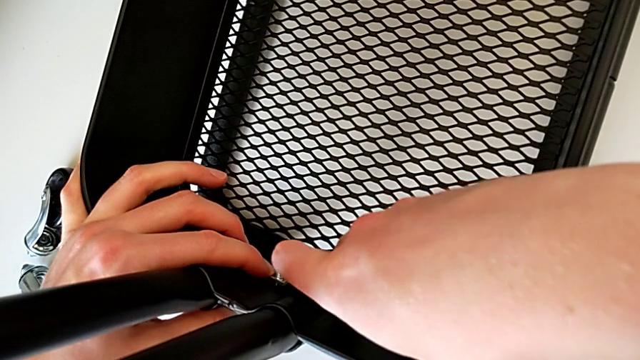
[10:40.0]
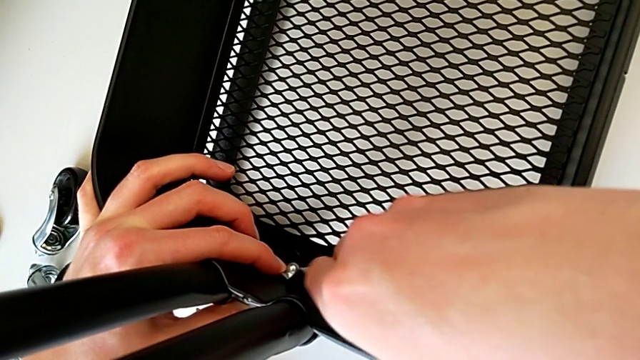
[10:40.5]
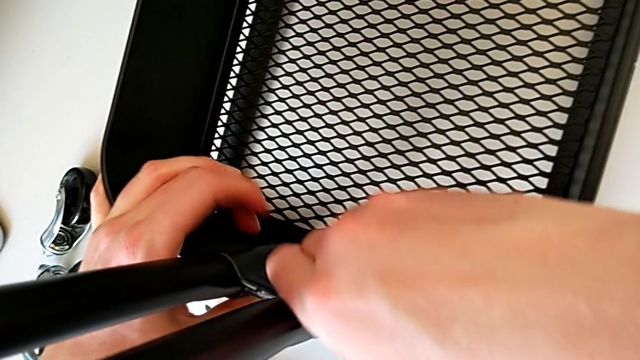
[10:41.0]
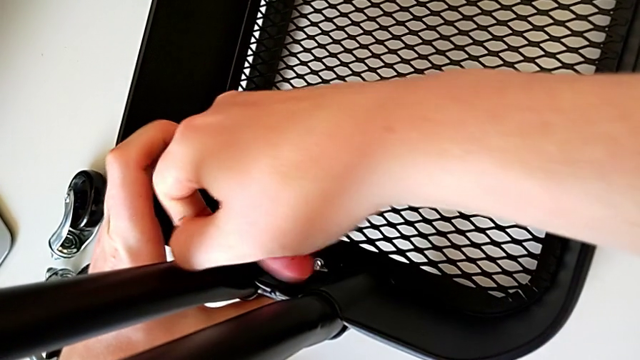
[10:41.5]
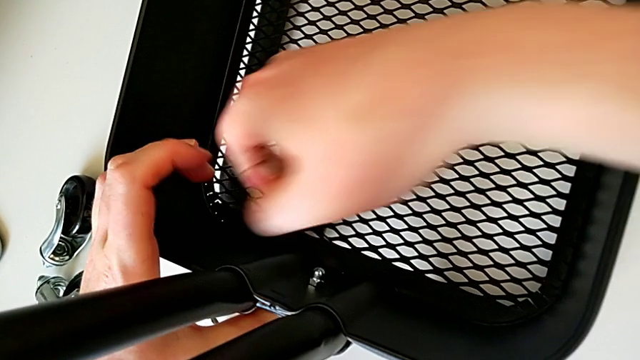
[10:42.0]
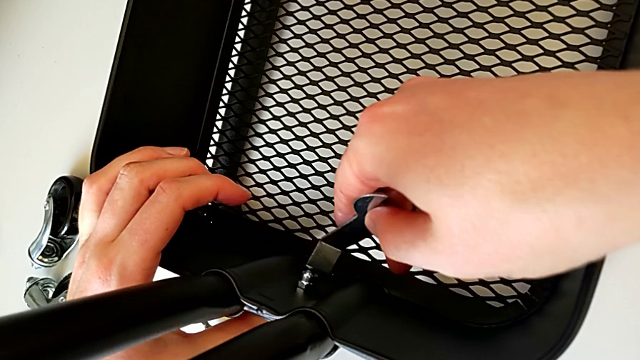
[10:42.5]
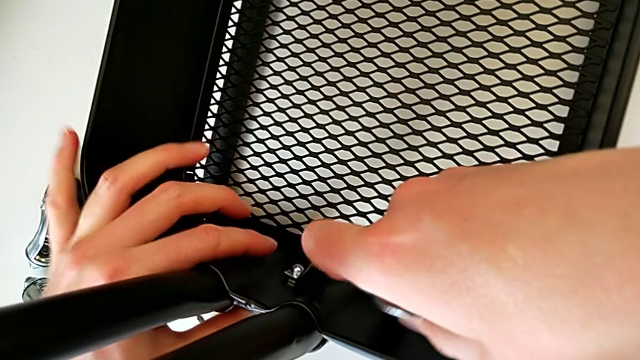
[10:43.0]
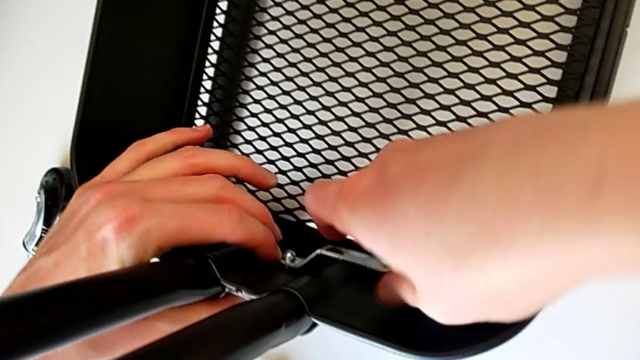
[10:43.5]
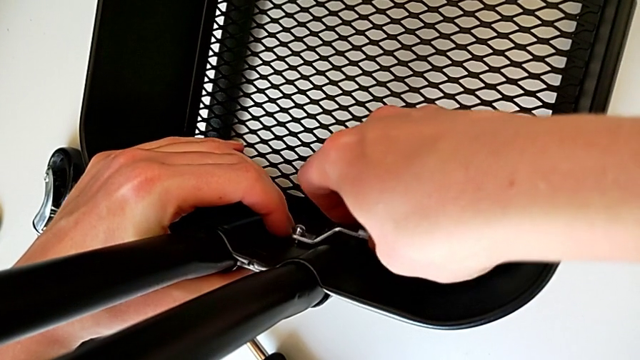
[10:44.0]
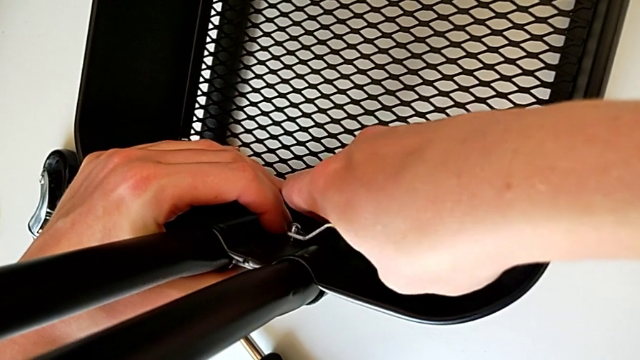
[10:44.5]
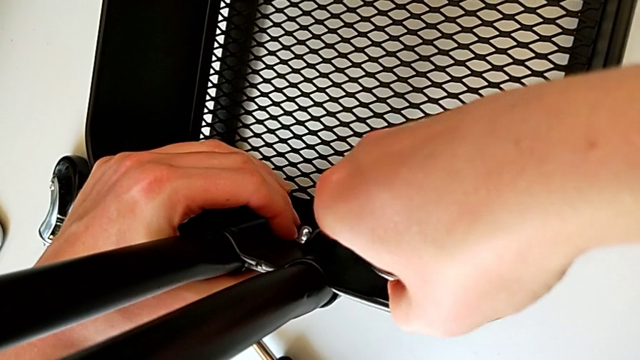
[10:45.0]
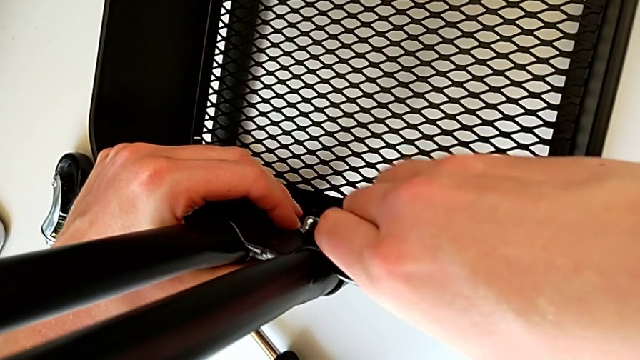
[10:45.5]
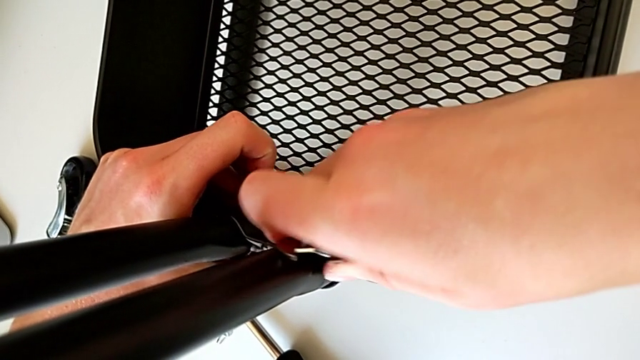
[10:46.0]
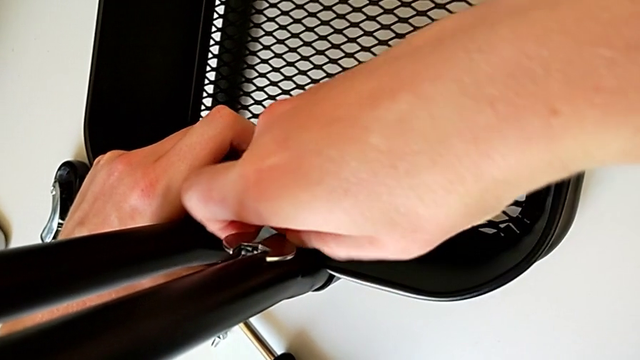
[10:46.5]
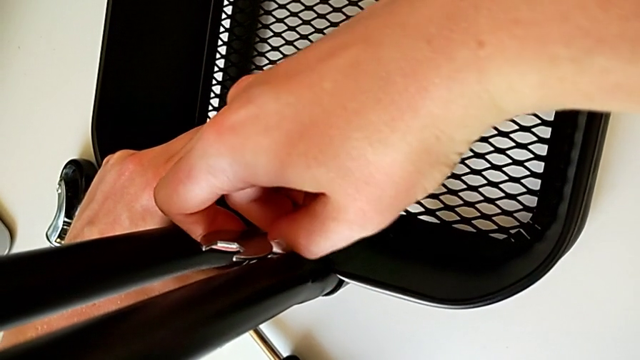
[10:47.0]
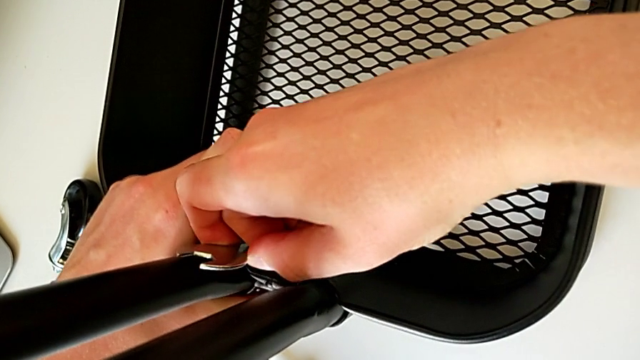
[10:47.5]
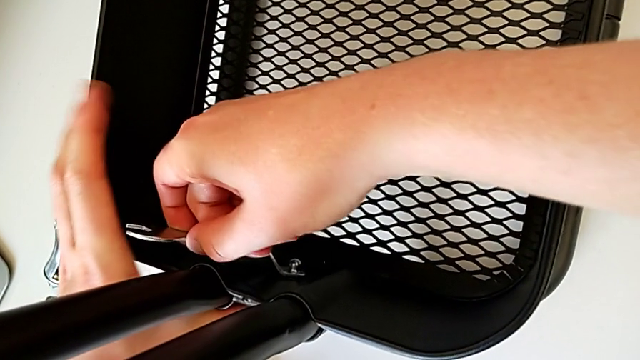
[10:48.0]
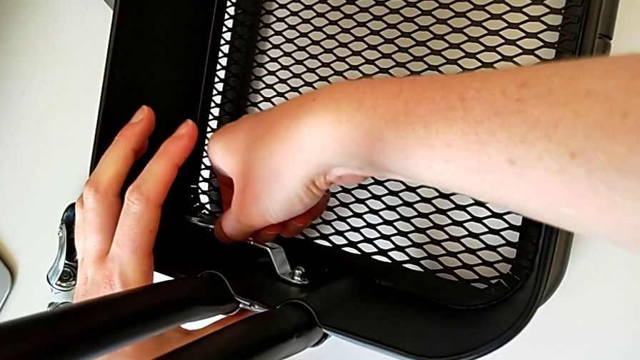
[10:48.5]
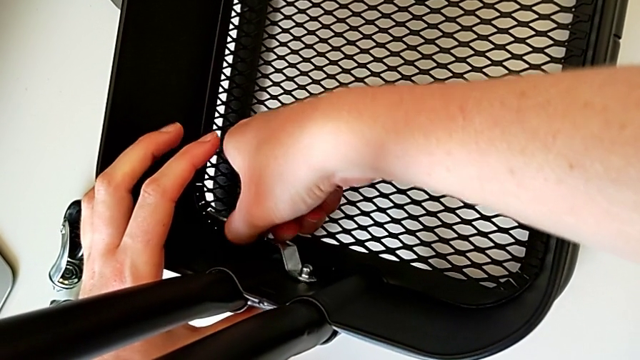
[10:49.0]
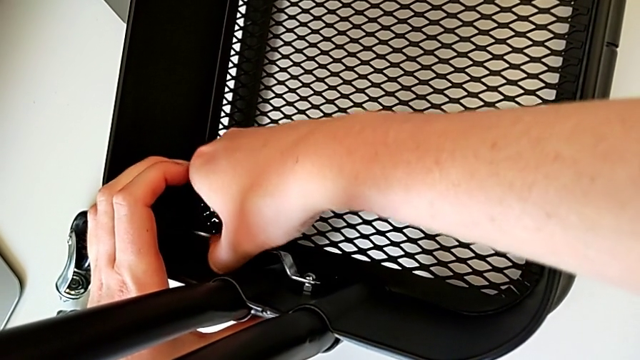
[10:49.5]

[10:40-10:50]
The camera wearer is placing the tray at the bottom. They screw the hexagon cap nut and withdraw the hexagonal wrench.

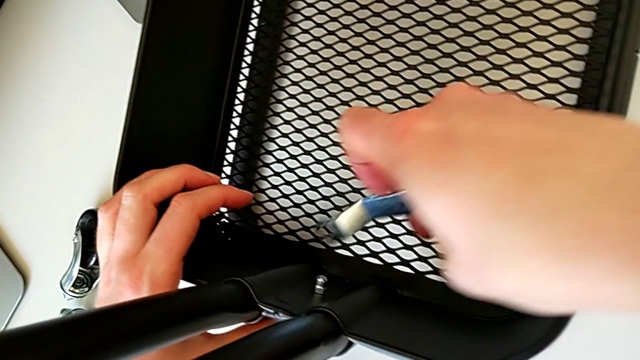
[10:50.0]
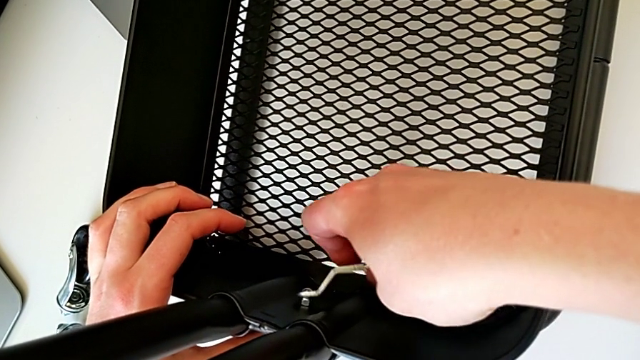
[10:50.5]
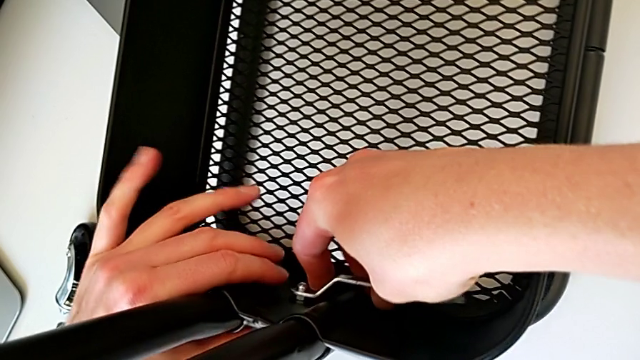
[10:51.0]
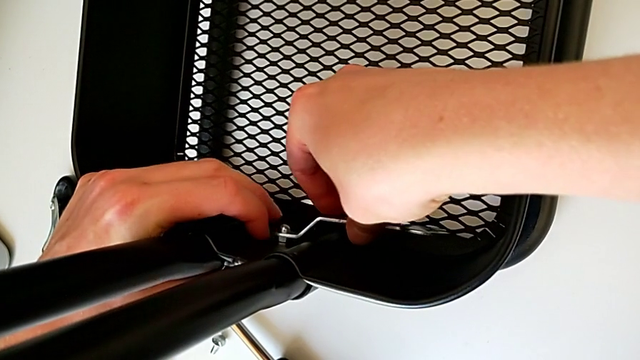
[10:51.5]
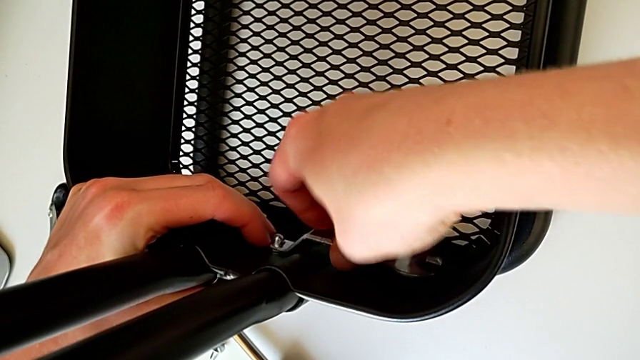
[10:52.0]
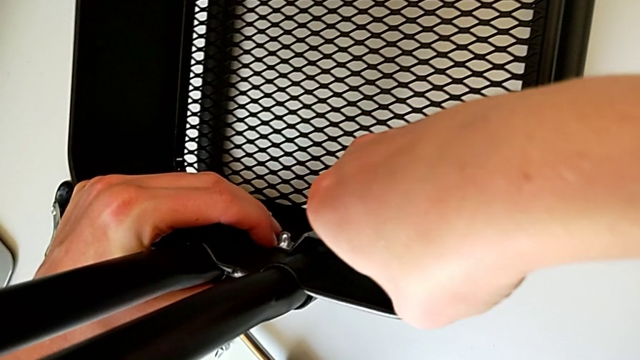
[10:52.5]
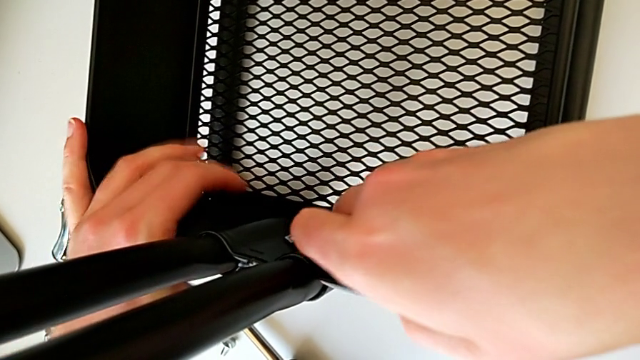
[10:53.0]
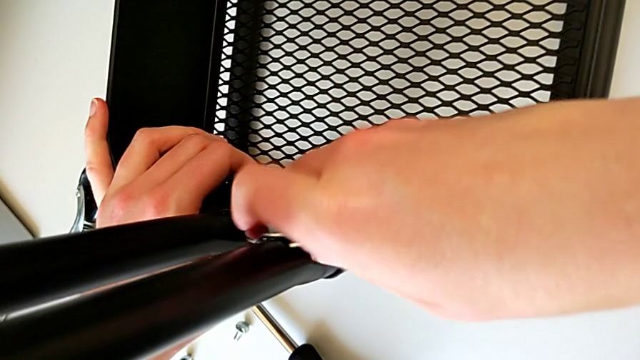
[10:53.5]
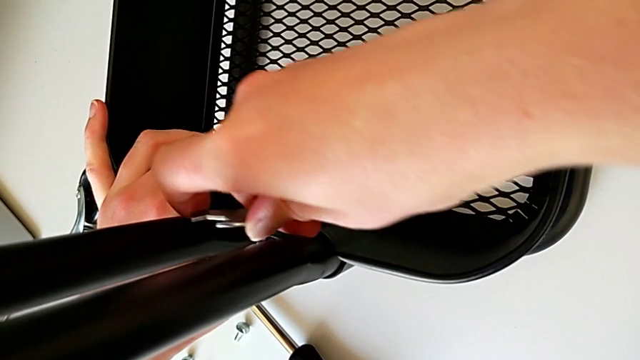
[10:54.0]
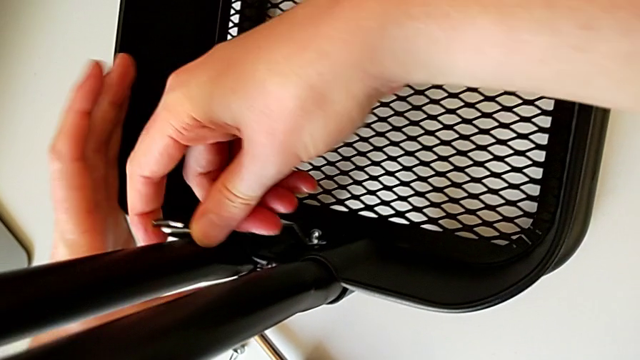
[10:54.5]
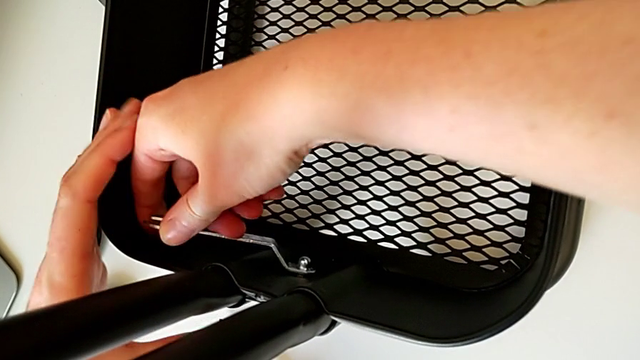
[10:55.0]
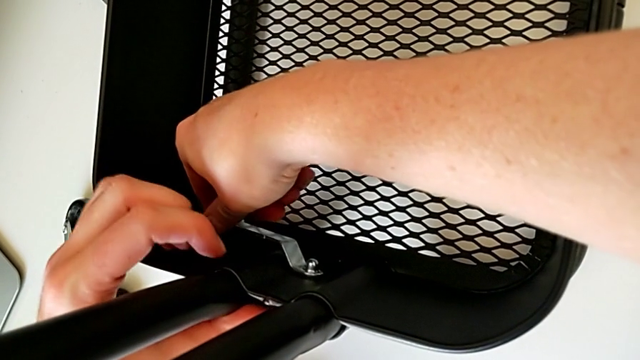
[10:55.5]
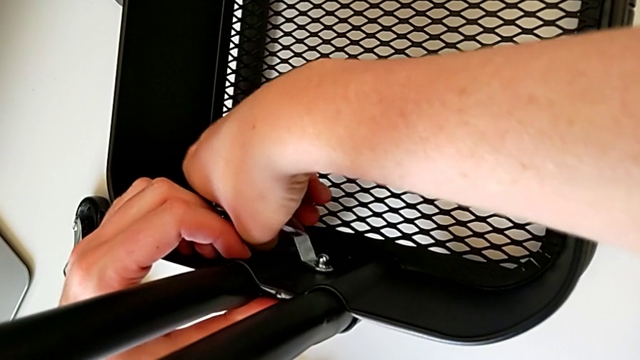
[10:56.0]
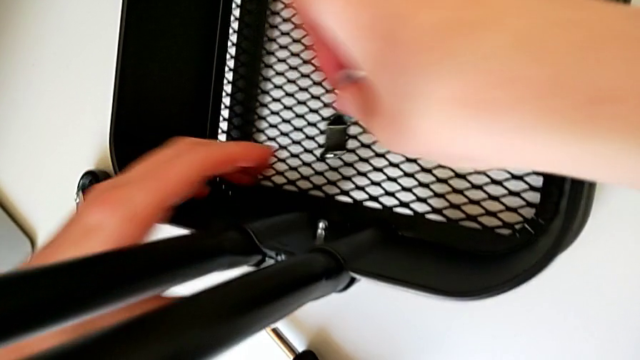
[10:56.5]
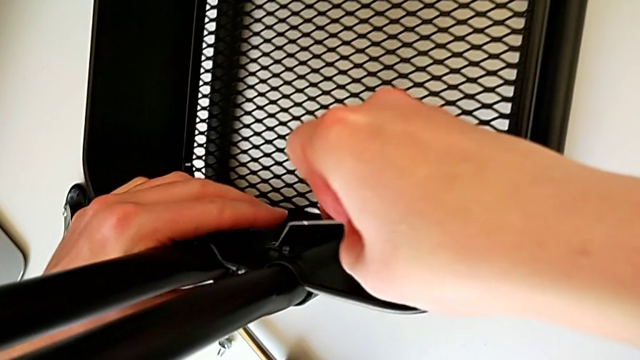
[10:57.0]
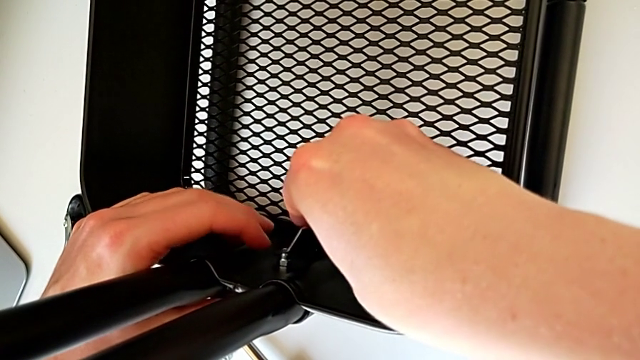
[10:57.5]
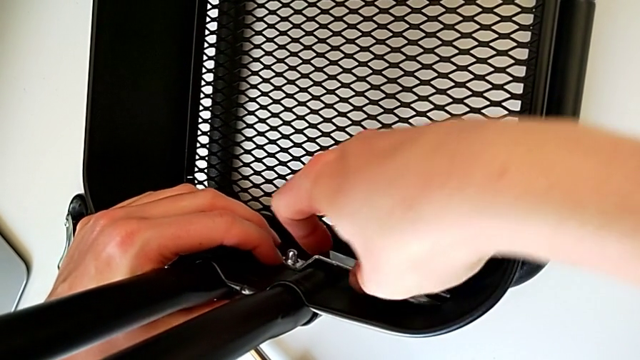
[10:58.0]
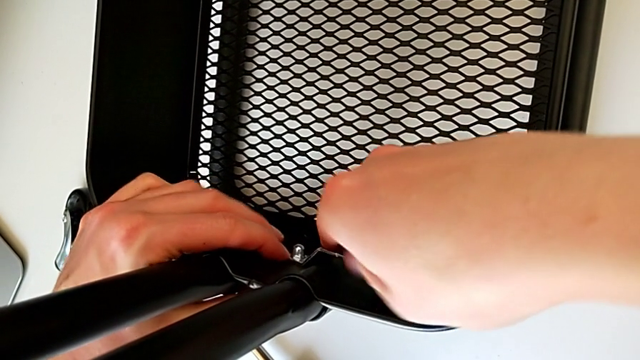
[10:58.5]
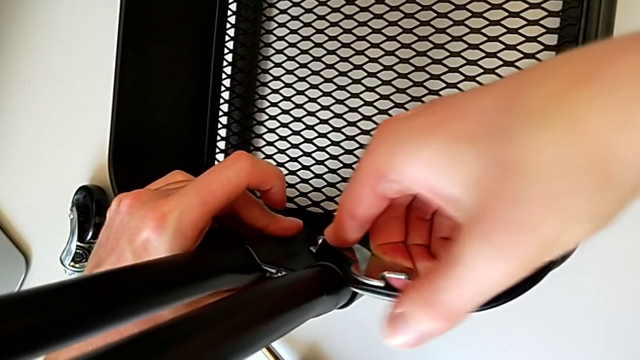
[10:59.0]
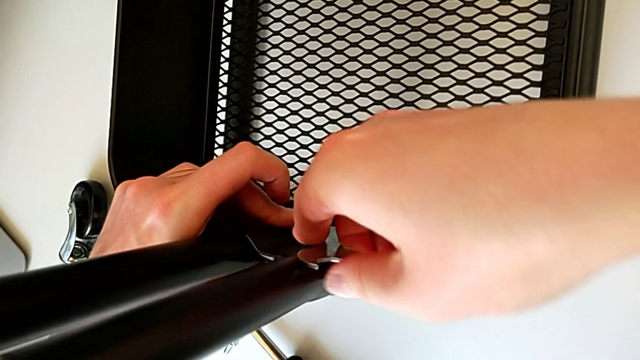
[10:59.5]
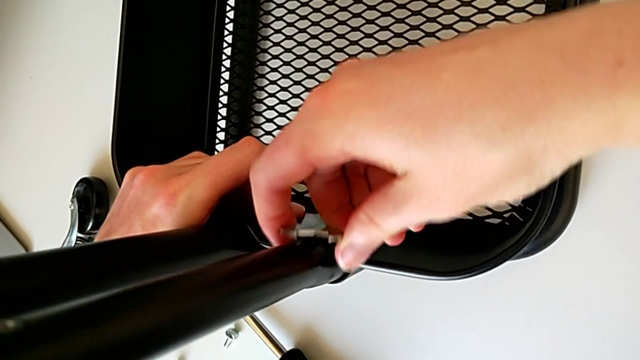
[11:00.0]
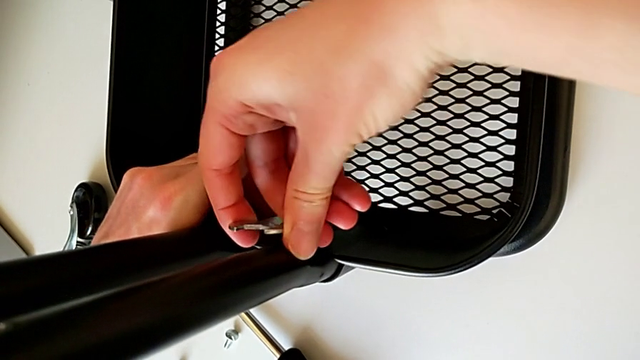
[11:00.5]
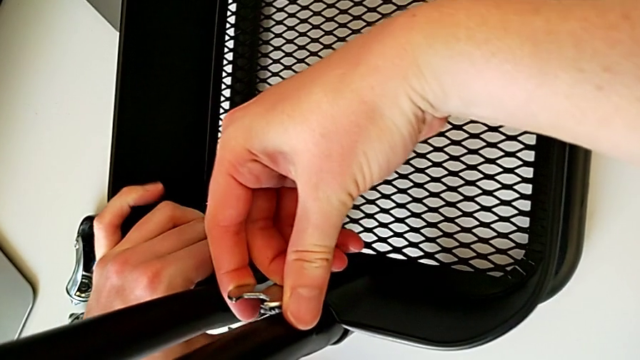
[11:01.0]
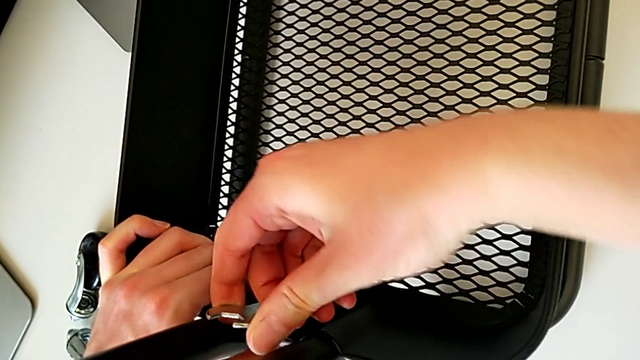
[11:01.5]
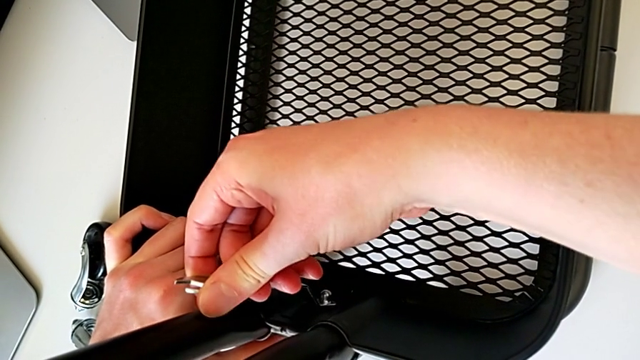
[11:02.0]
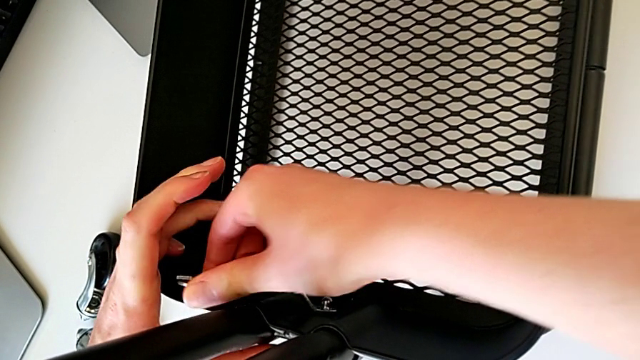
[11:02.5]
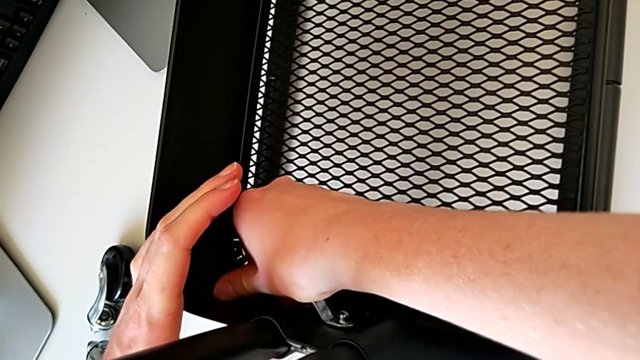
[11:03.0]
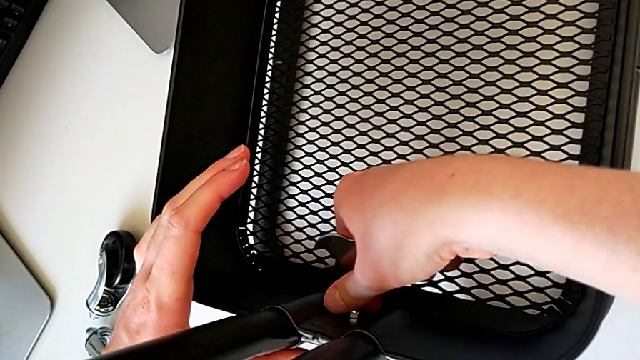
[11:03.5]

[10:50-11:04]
The camera wearer is placing the tray at the bottom. They insert the hexagonal wrench, screw the hexagon cap nut, withdraw the hexagonal wrench, insert it and screw the hexagon cap nut.
